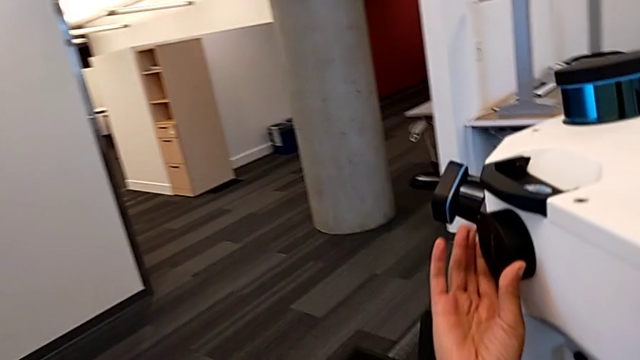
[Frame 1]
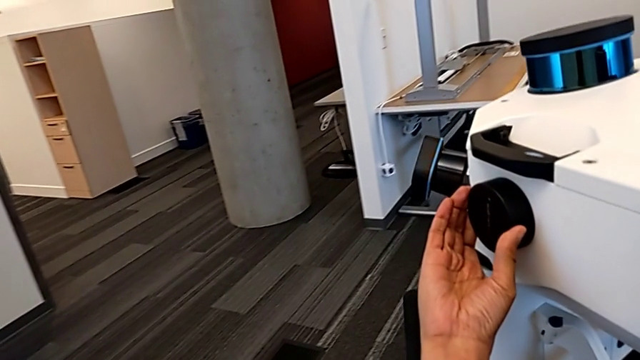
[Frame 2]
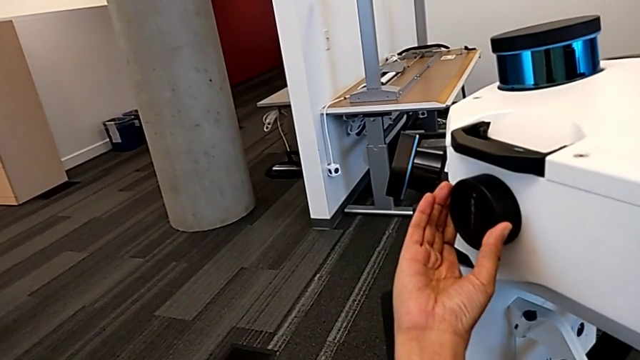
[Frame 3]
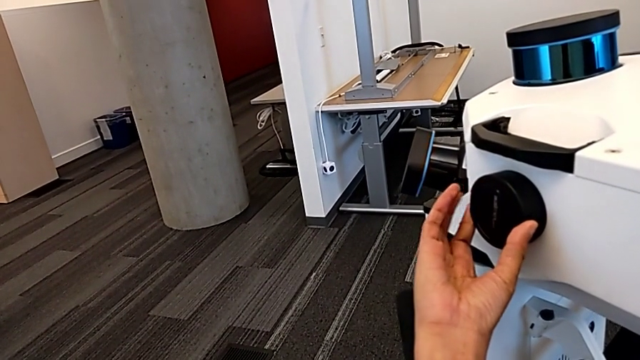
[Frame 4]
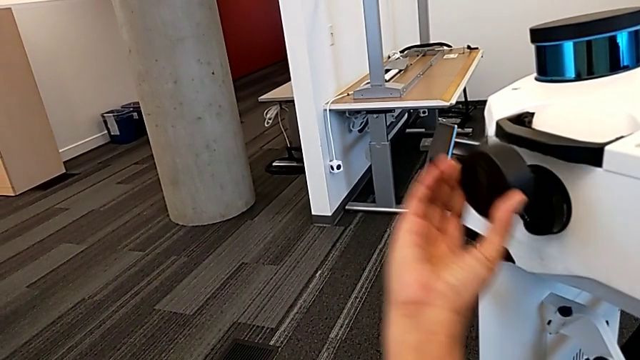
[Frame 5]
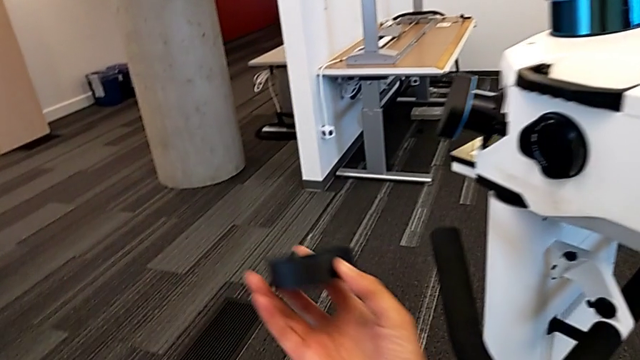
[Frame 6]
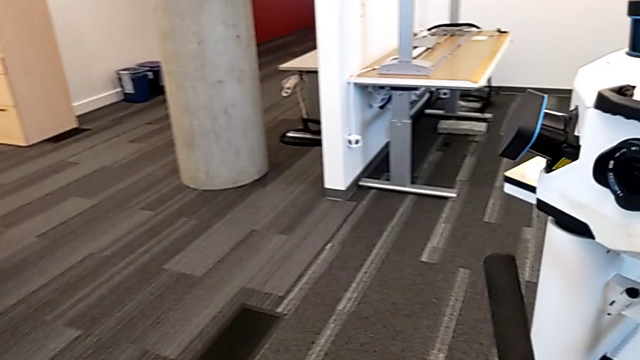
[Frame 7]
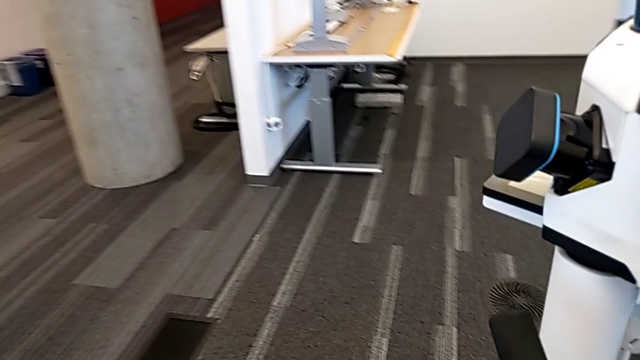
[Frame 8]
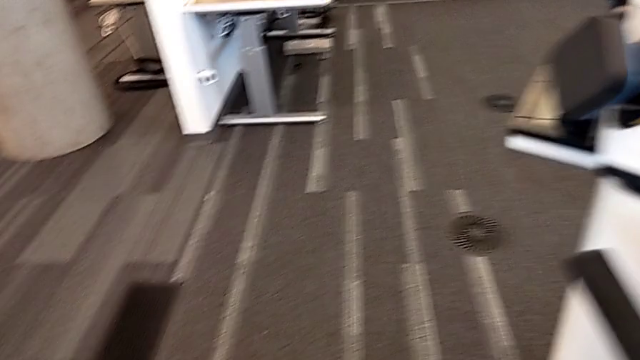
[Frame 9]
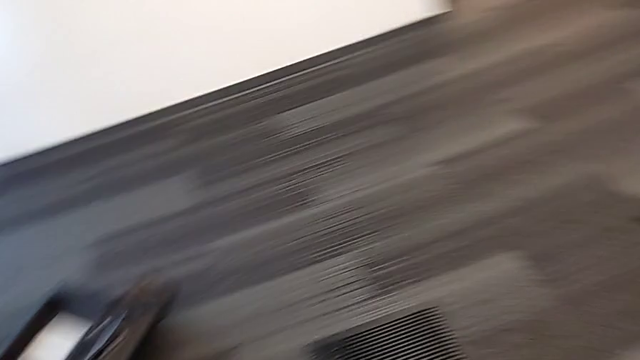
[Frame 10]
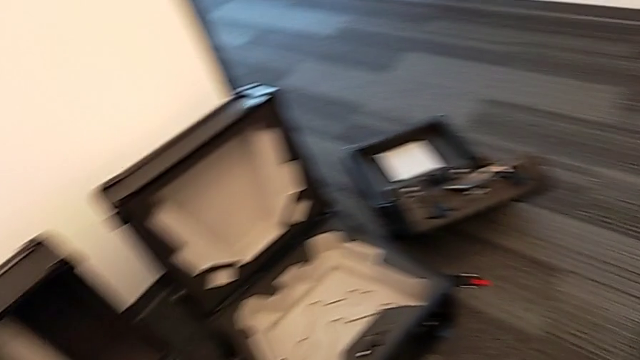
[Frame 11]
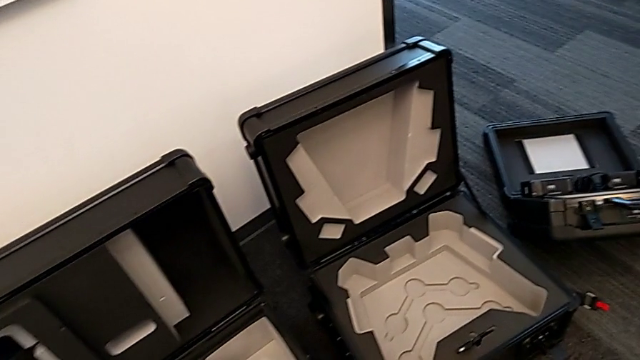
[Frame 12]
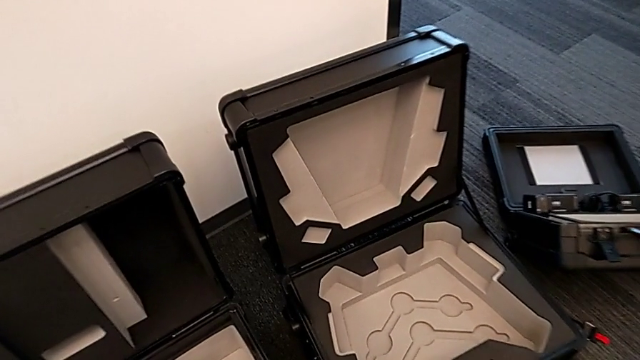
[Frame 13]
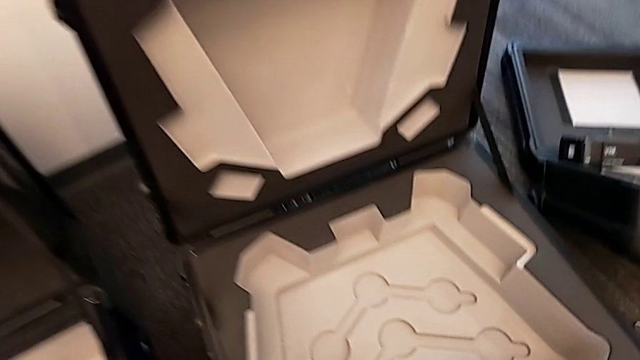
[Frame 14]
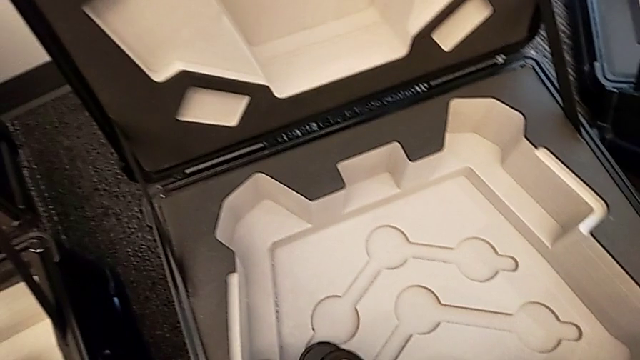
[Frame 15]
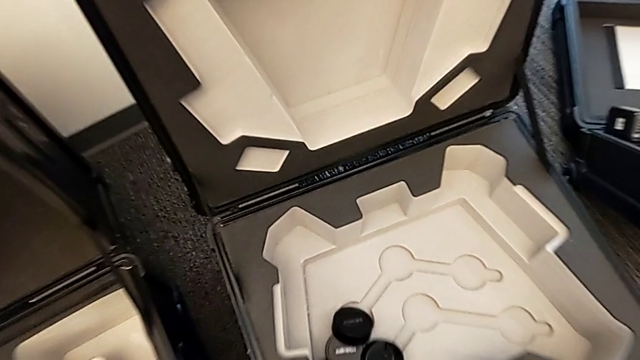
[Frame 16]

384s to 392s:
The camera wearer is removing all the lens hoods. They withdraw the sixth lens caps and drop the lens cover.

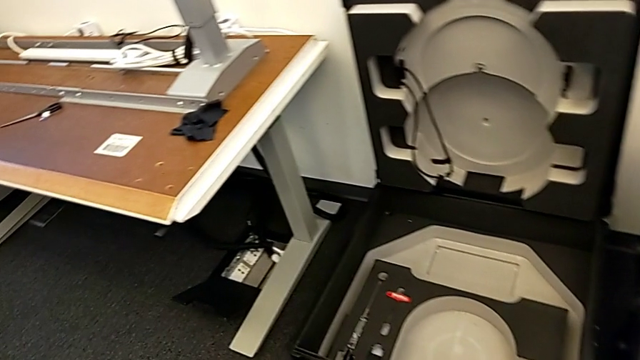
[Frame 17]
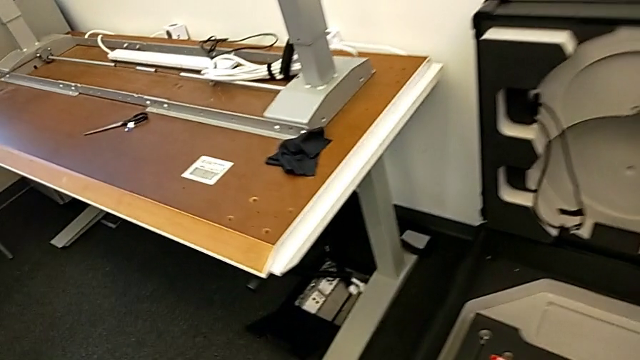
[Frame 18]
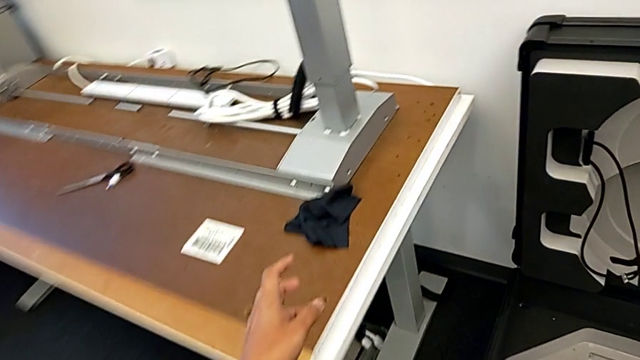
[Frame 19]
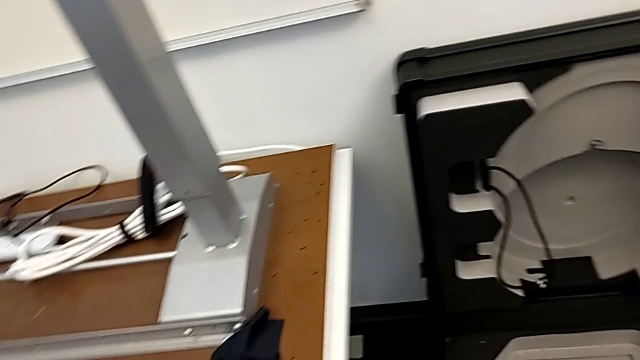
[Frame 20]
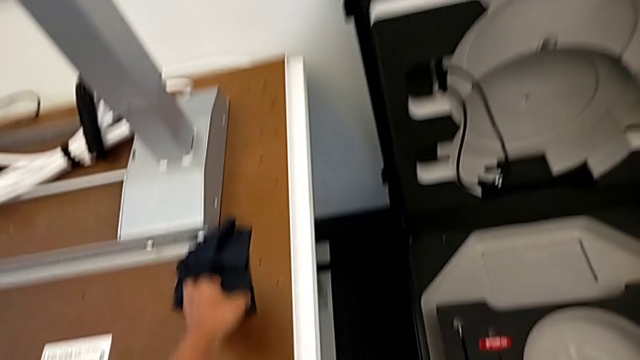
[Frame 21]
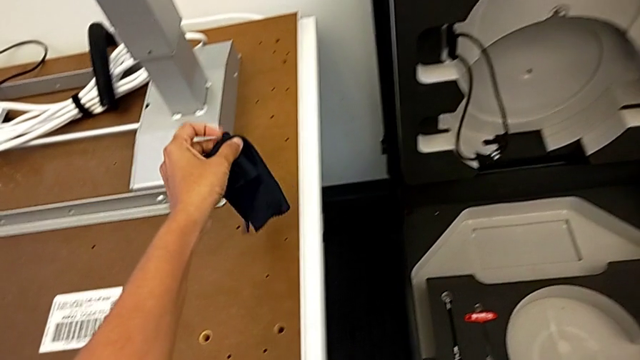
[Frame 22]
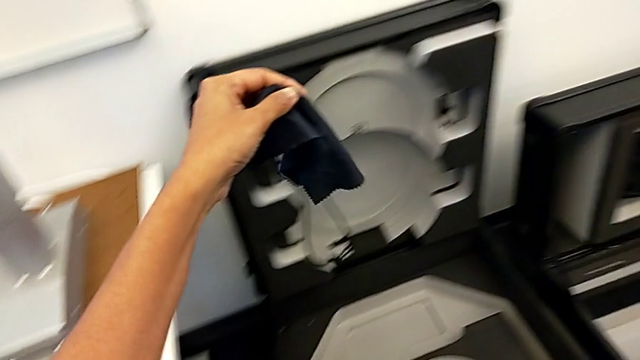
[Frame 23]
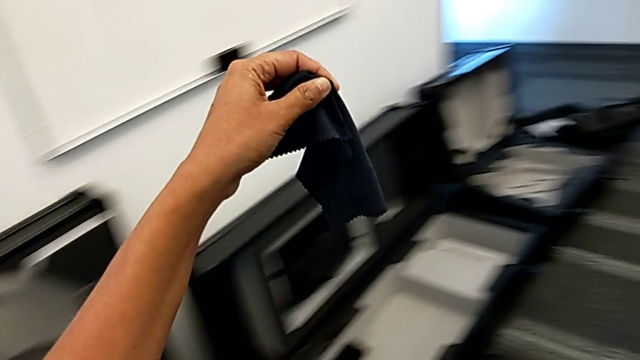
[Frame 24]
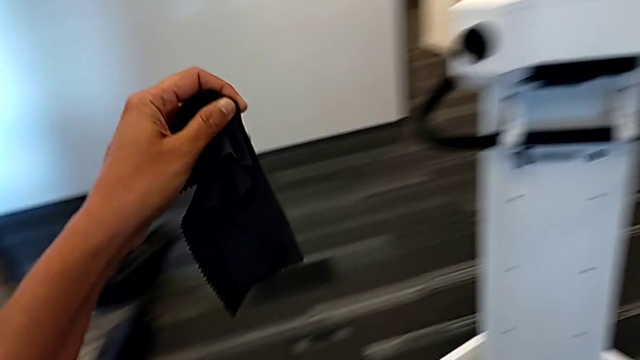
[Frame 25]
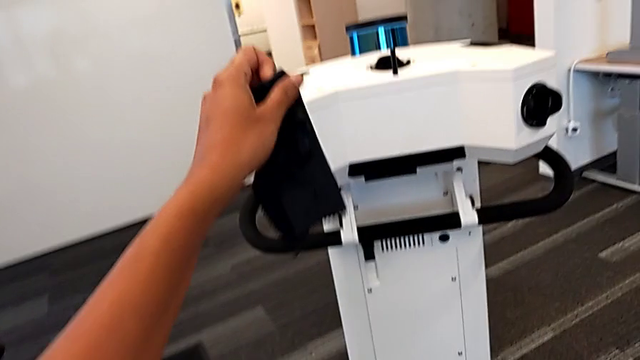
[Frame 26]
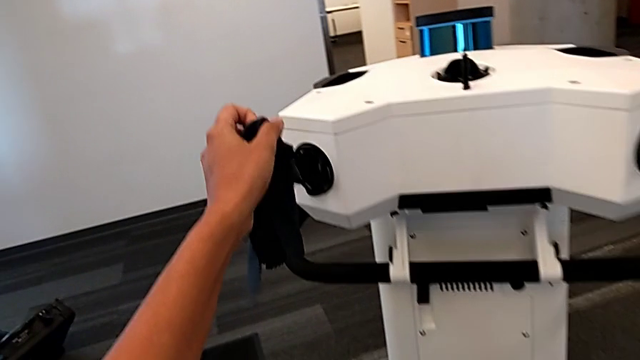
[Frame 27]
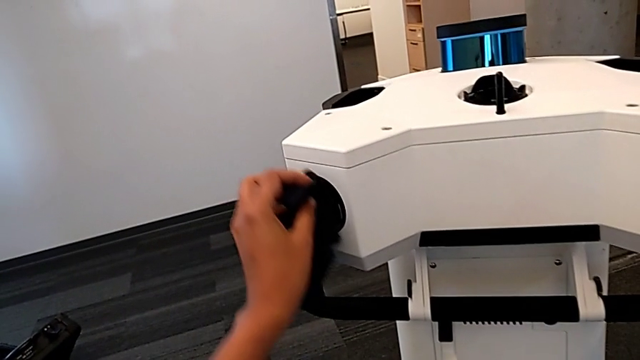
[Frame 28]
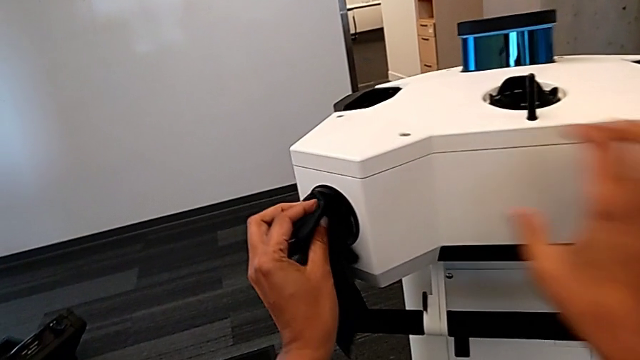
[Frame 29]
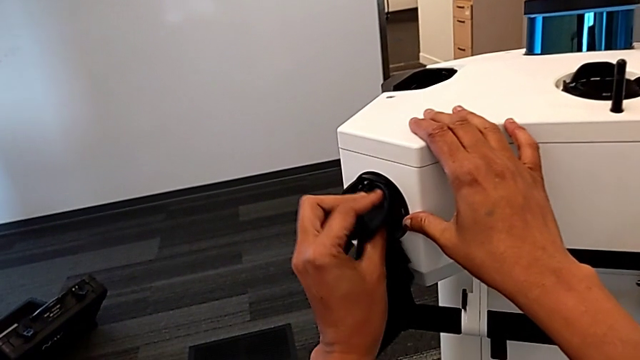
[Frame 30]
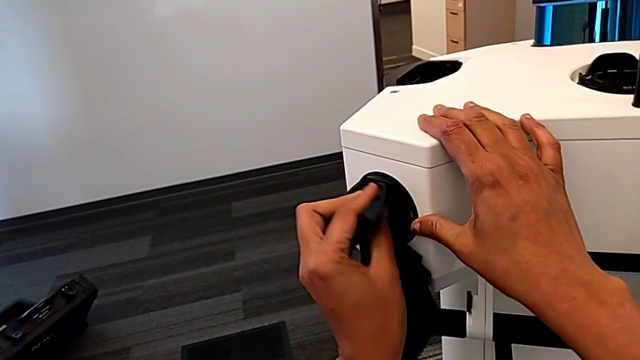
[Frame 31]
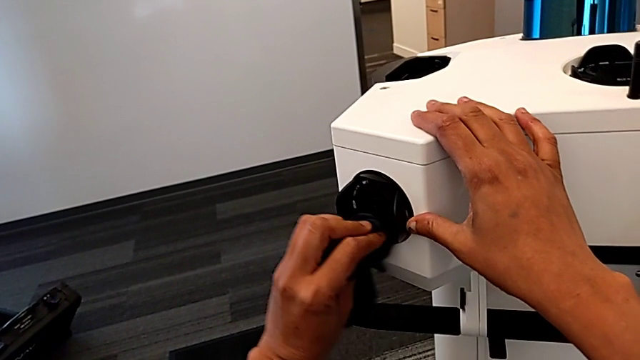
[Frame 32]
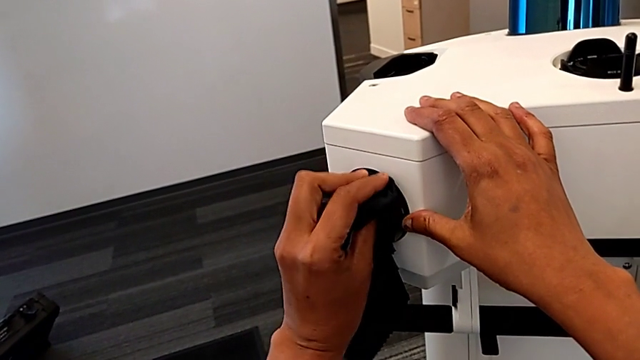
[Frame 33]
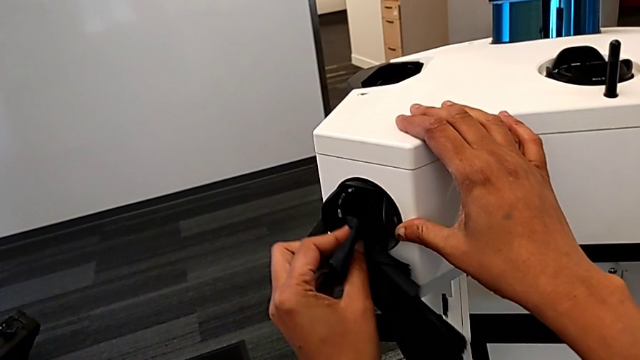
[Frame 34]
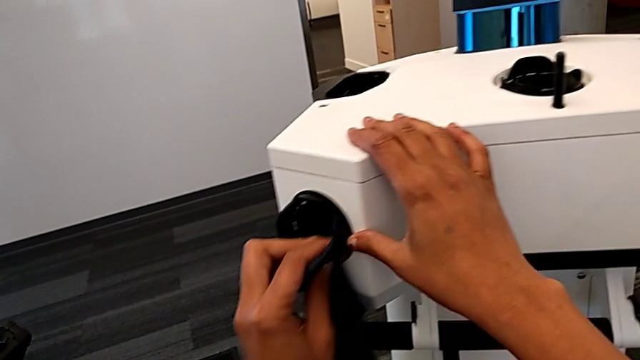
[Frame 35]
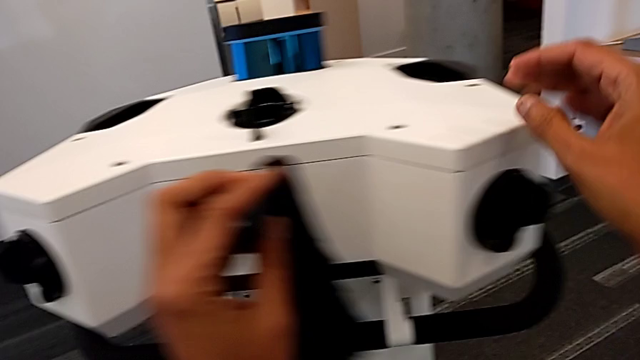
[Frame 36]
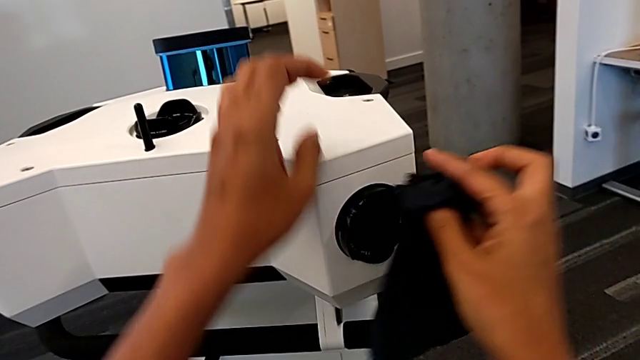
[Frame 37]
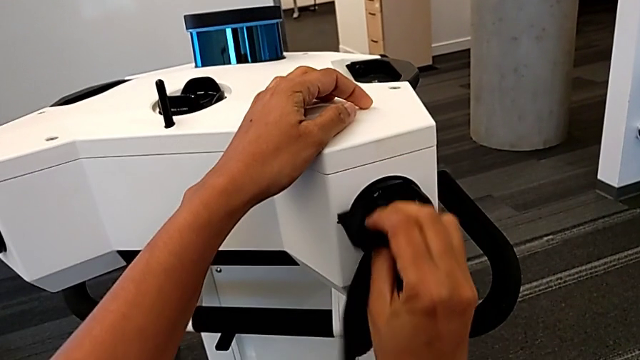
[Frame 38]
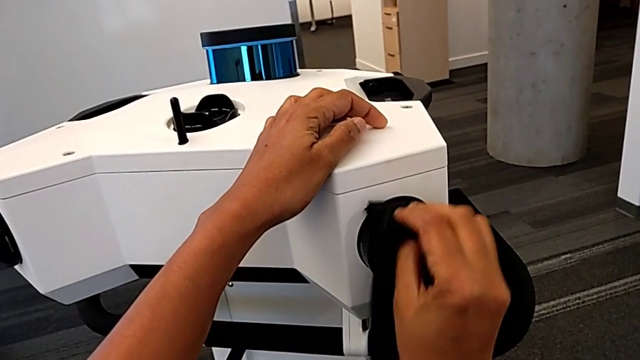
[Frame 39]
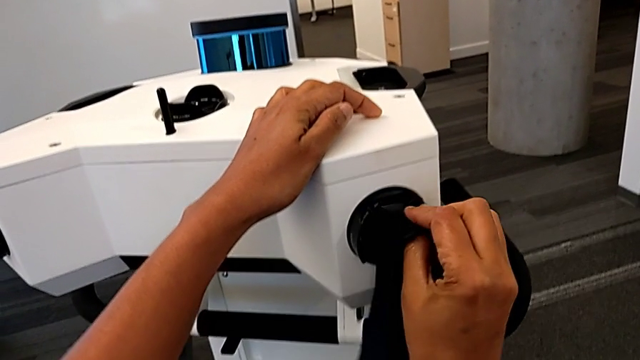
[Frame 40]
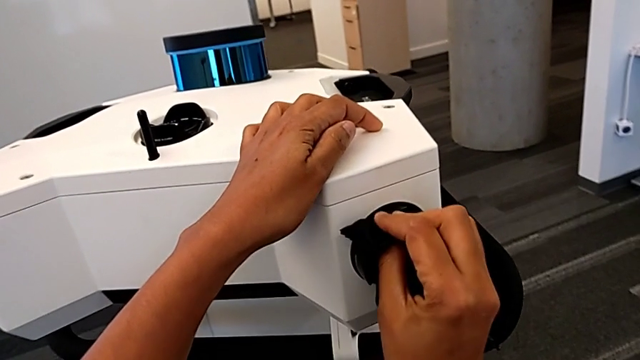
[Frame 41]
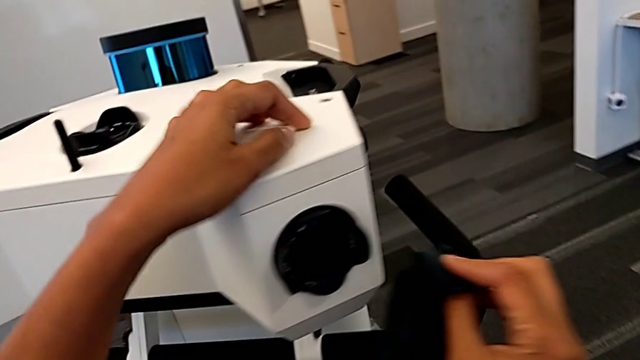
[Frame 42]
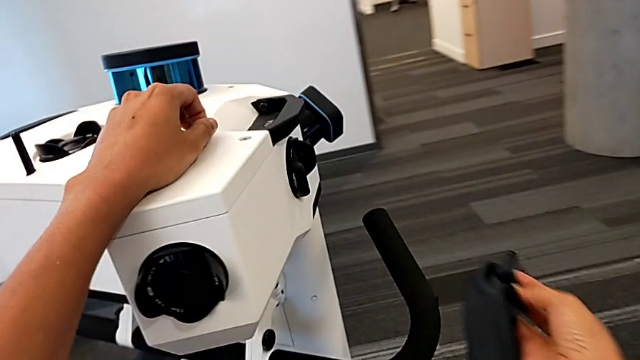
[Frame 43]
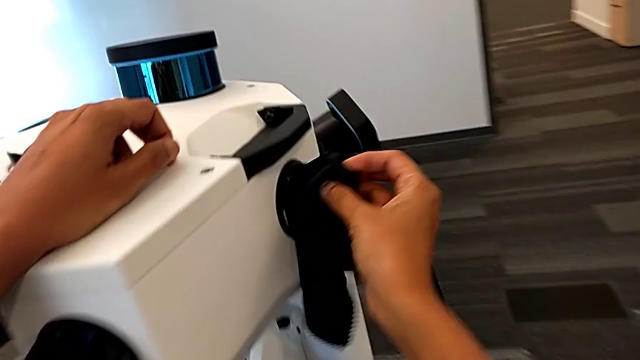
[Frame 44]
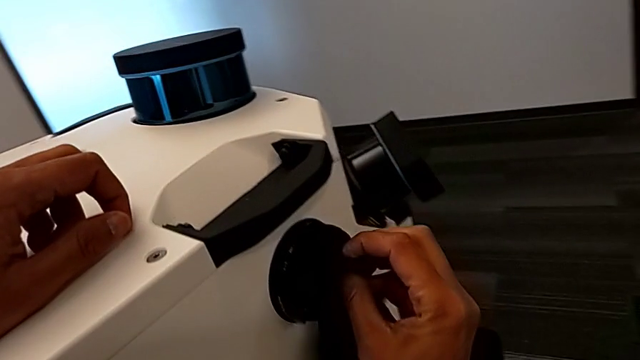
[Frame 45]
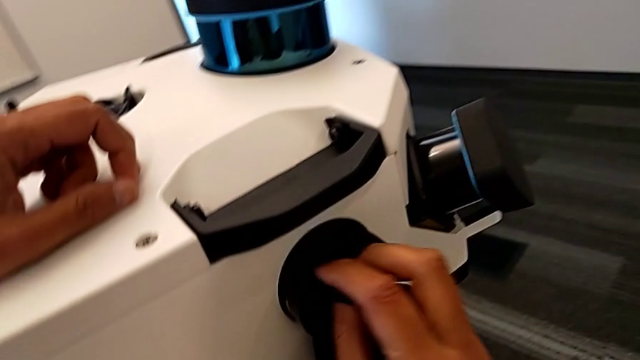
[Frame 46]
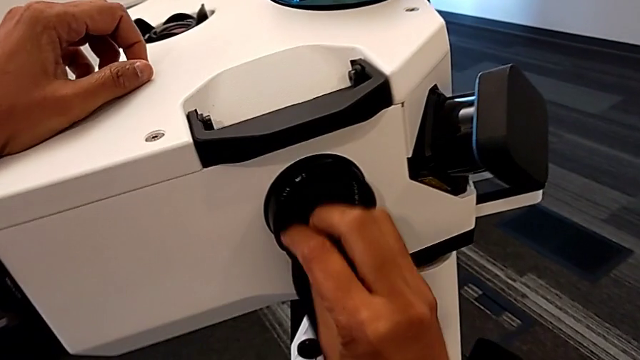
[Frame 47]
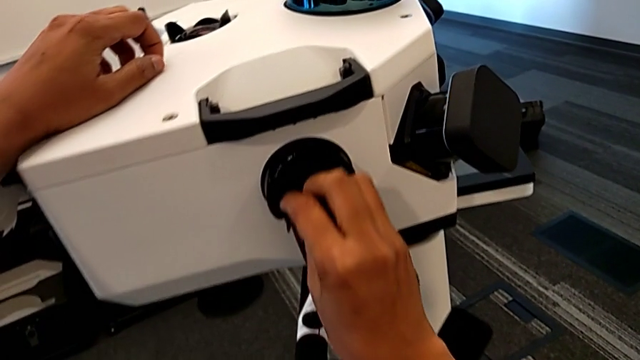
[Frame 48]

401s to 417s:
The camera wearer is cleaning the lens. They grab the microfiber cloth, clean the first lens, clean the second lens and clean the third lens.
